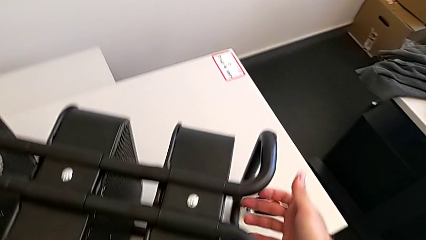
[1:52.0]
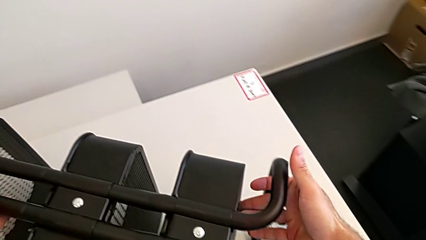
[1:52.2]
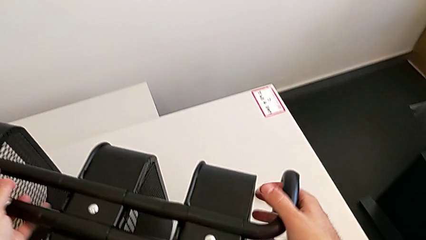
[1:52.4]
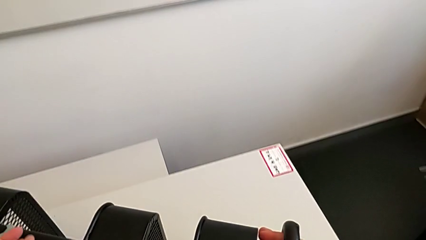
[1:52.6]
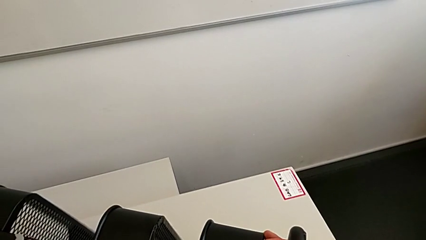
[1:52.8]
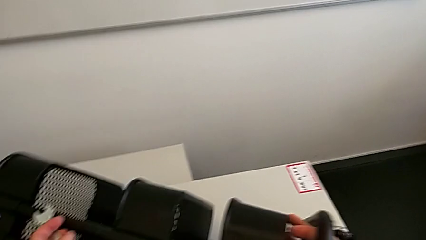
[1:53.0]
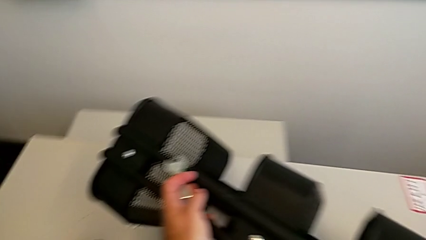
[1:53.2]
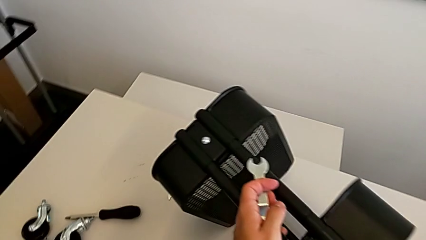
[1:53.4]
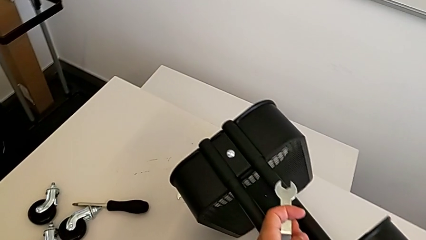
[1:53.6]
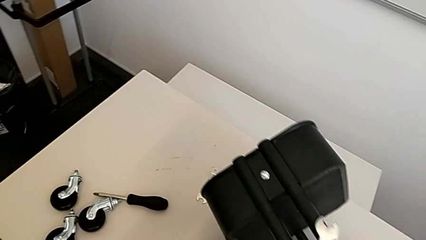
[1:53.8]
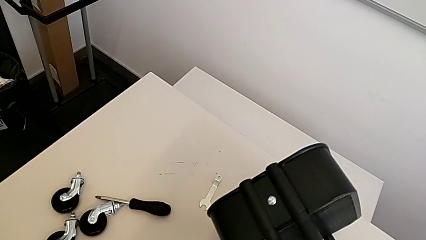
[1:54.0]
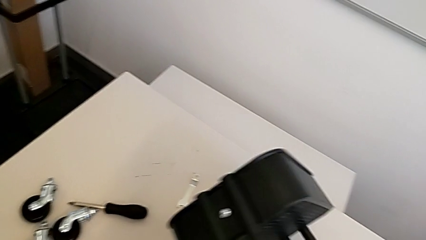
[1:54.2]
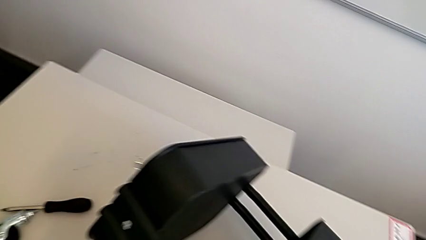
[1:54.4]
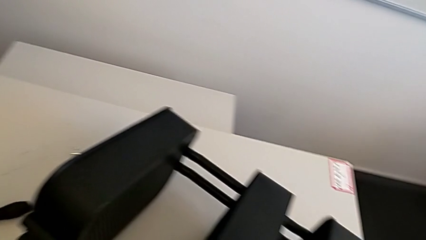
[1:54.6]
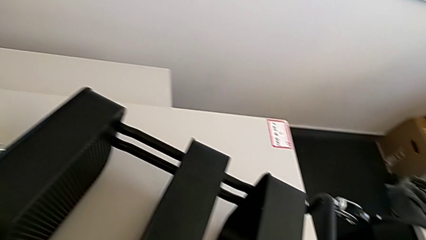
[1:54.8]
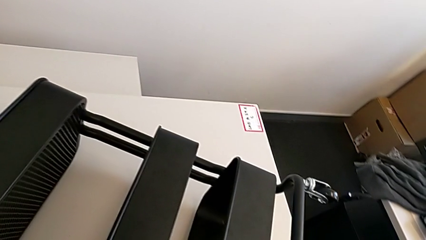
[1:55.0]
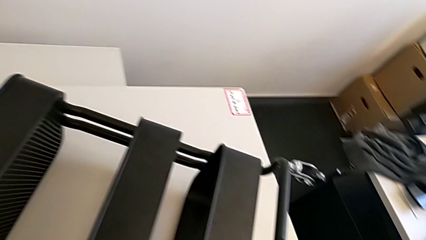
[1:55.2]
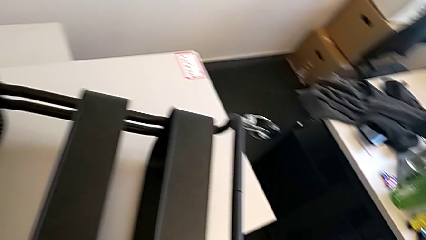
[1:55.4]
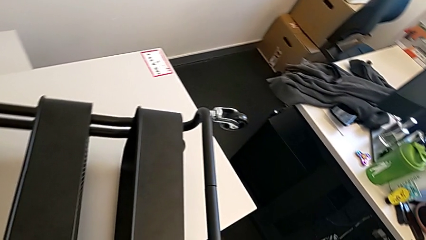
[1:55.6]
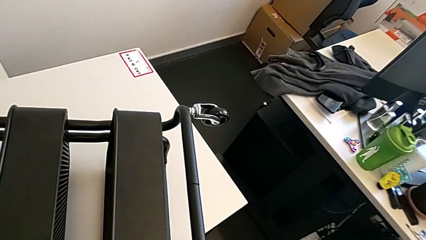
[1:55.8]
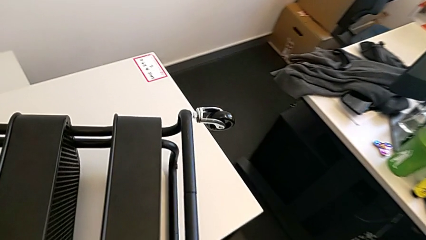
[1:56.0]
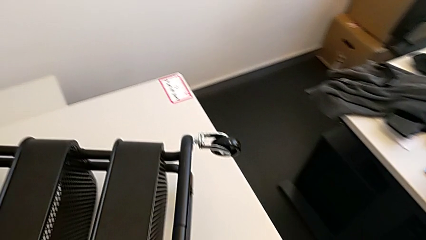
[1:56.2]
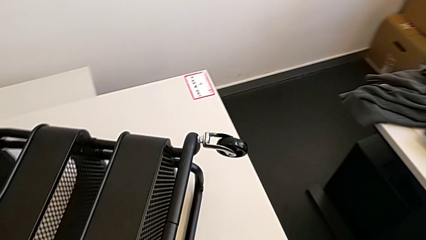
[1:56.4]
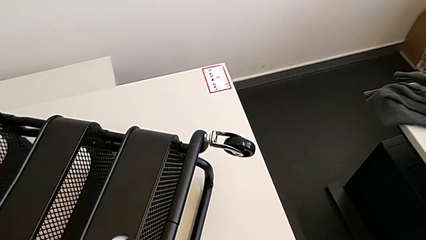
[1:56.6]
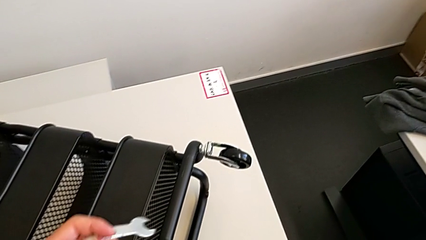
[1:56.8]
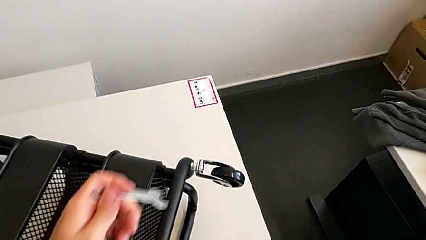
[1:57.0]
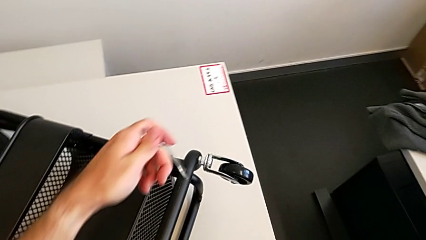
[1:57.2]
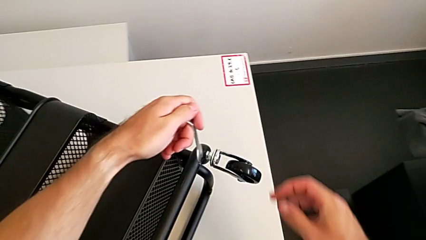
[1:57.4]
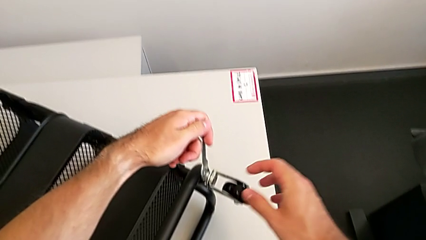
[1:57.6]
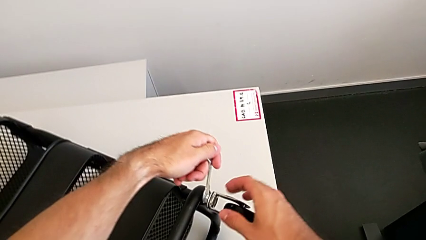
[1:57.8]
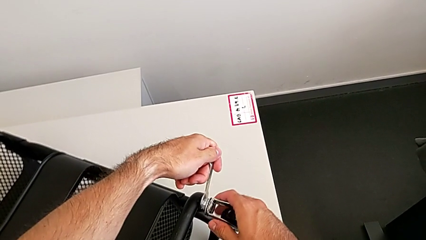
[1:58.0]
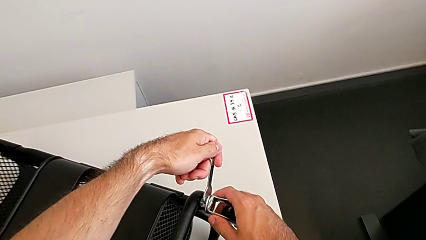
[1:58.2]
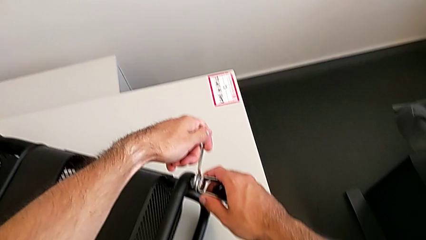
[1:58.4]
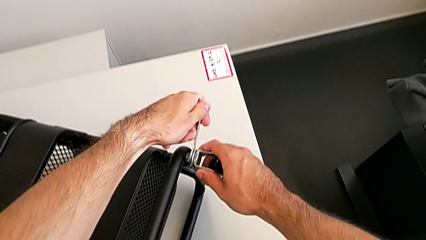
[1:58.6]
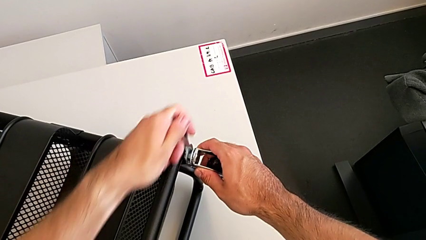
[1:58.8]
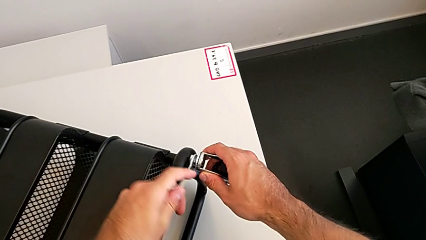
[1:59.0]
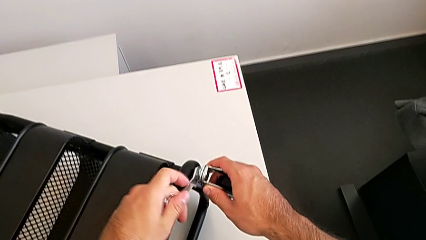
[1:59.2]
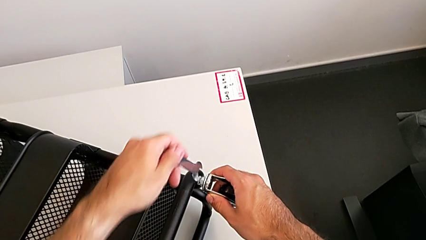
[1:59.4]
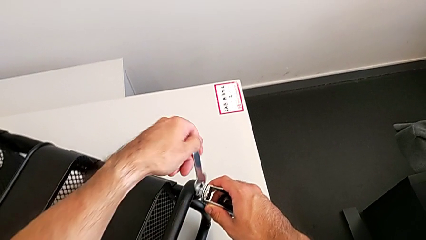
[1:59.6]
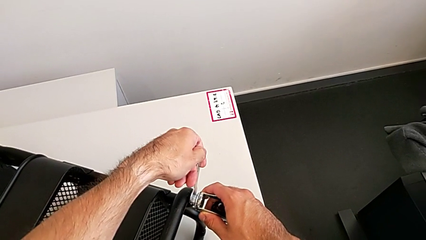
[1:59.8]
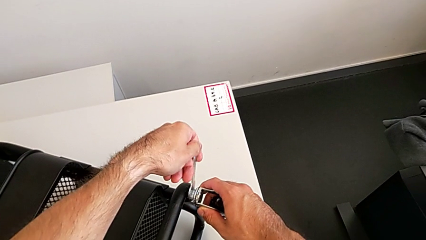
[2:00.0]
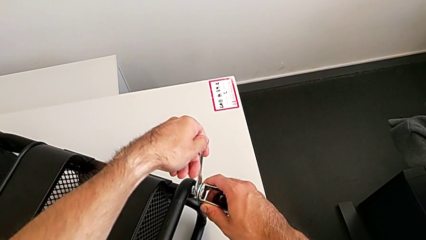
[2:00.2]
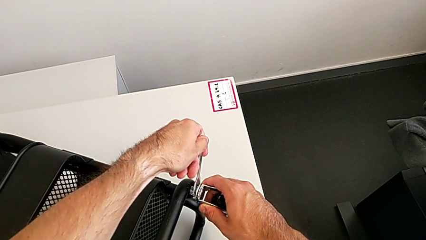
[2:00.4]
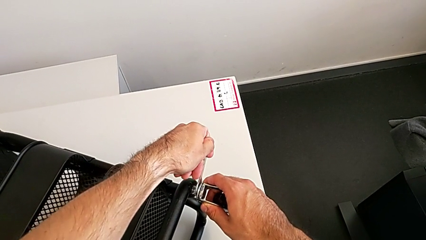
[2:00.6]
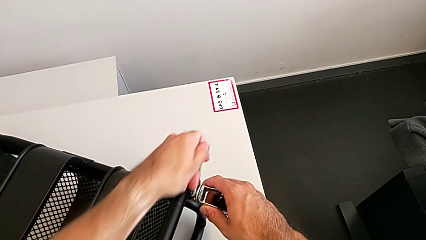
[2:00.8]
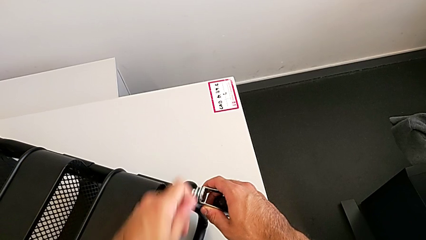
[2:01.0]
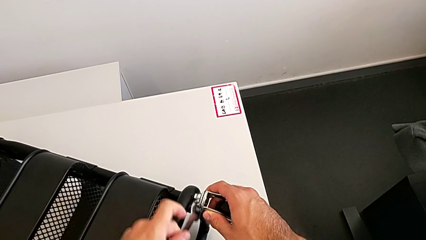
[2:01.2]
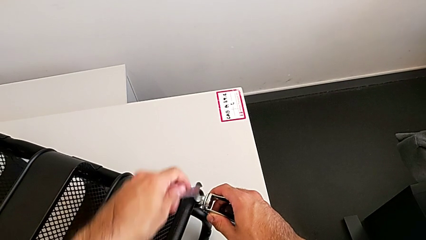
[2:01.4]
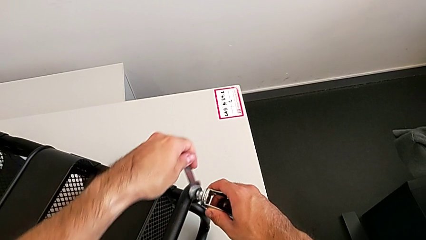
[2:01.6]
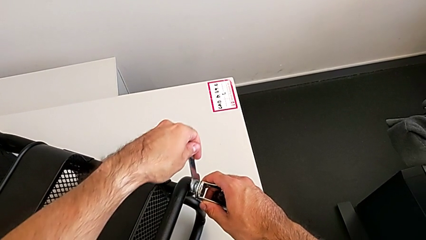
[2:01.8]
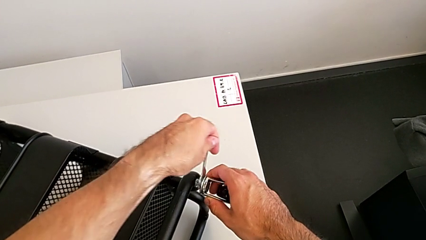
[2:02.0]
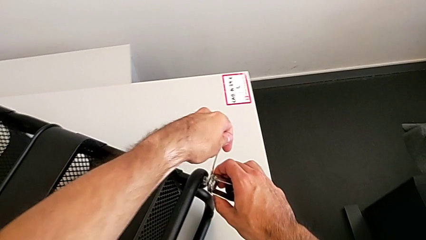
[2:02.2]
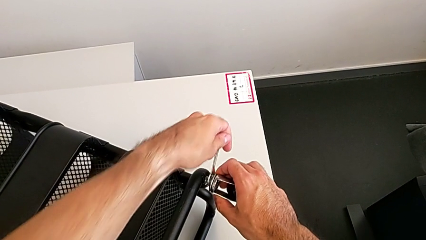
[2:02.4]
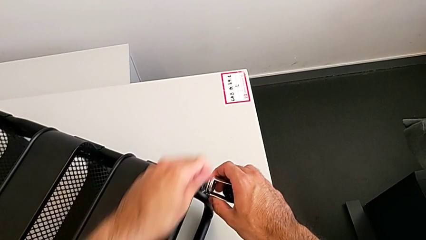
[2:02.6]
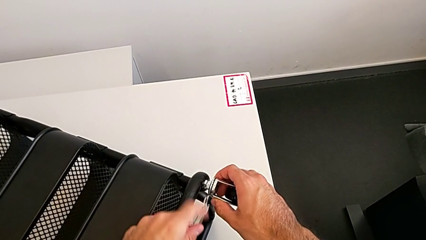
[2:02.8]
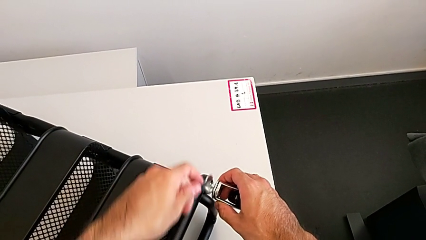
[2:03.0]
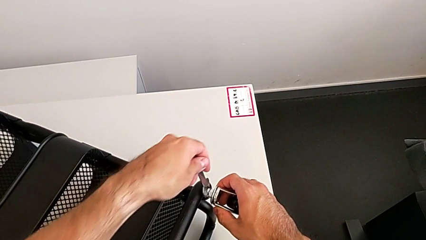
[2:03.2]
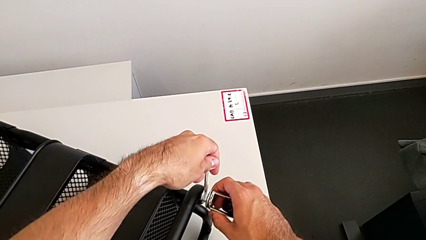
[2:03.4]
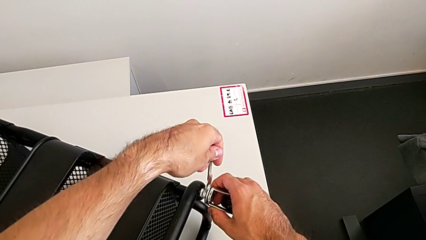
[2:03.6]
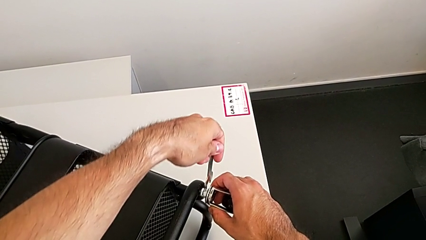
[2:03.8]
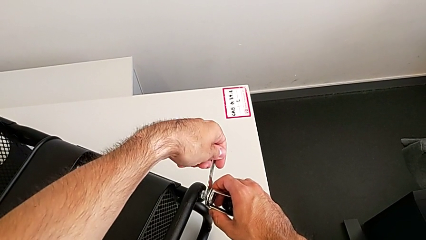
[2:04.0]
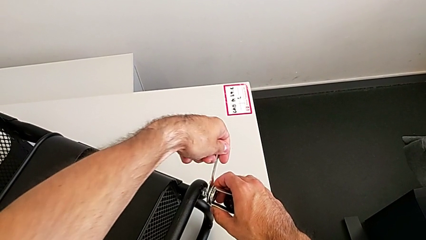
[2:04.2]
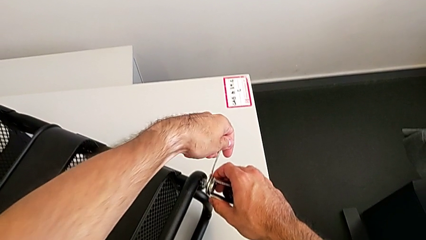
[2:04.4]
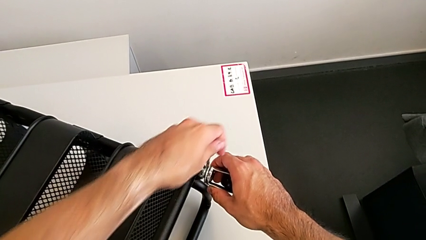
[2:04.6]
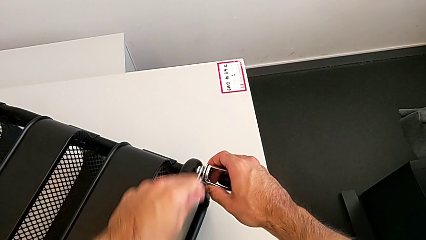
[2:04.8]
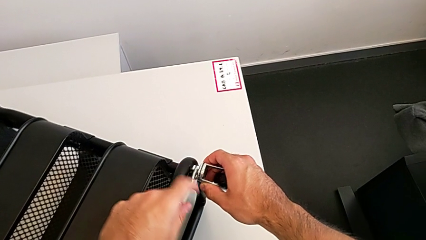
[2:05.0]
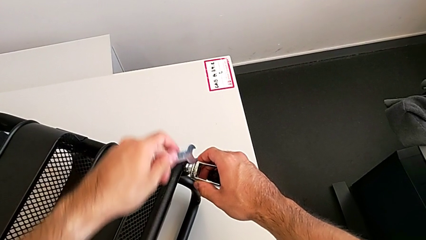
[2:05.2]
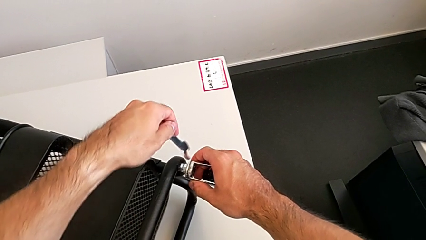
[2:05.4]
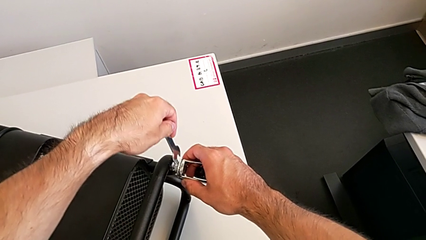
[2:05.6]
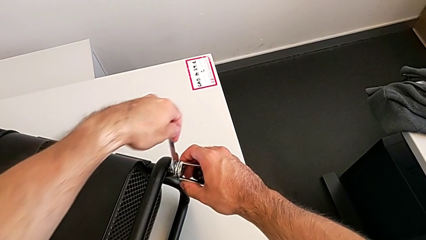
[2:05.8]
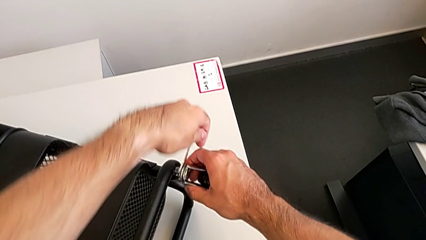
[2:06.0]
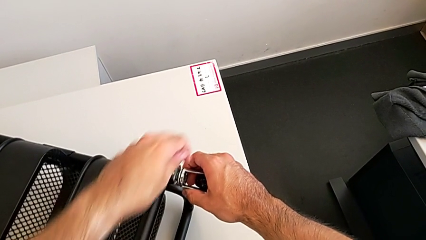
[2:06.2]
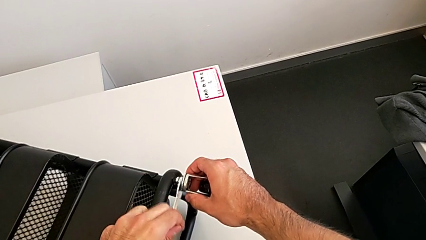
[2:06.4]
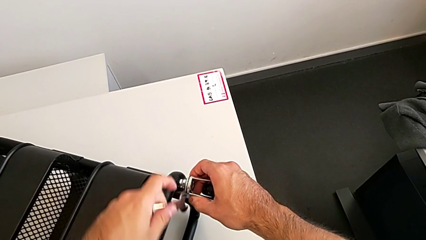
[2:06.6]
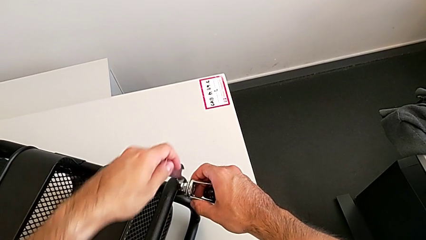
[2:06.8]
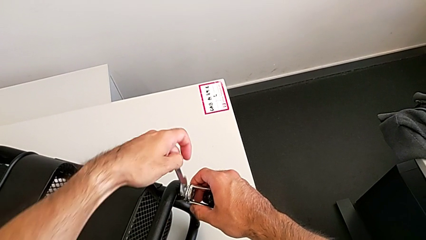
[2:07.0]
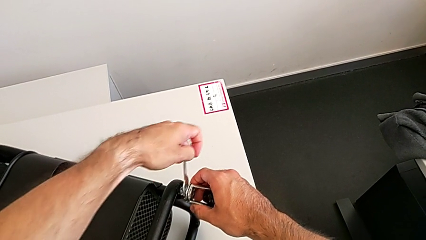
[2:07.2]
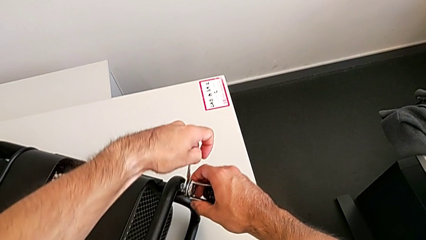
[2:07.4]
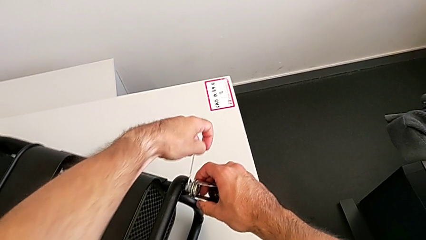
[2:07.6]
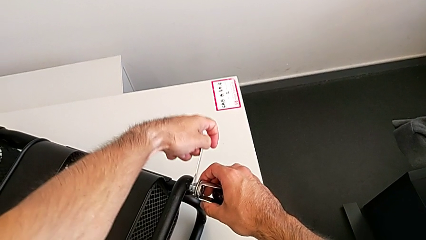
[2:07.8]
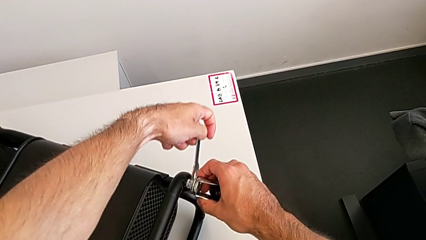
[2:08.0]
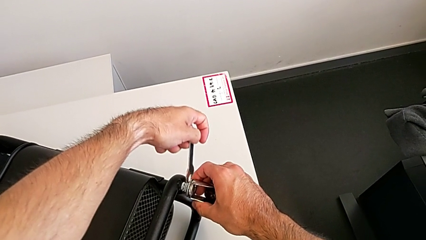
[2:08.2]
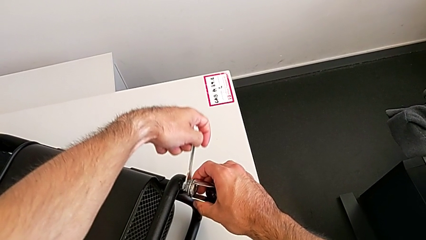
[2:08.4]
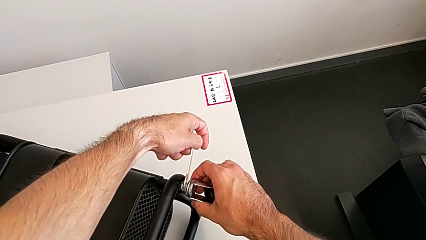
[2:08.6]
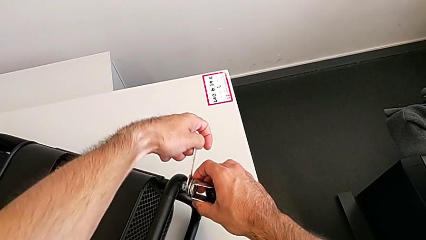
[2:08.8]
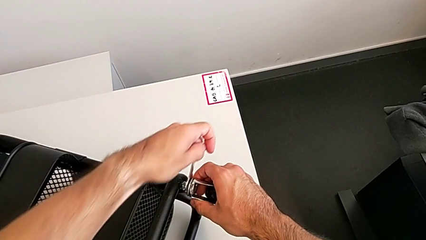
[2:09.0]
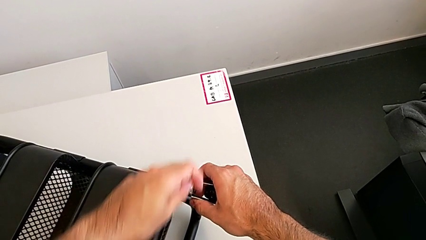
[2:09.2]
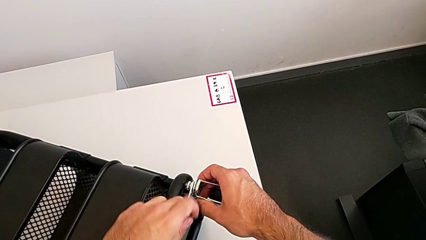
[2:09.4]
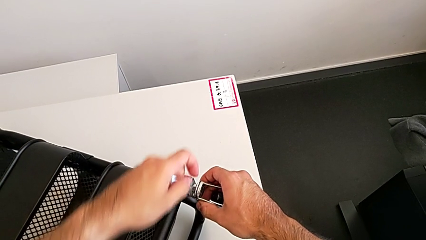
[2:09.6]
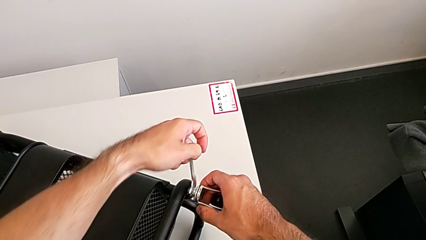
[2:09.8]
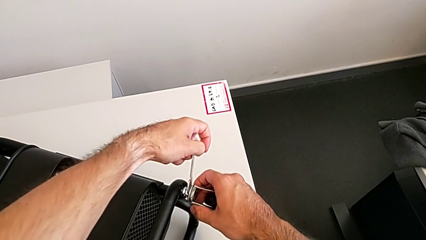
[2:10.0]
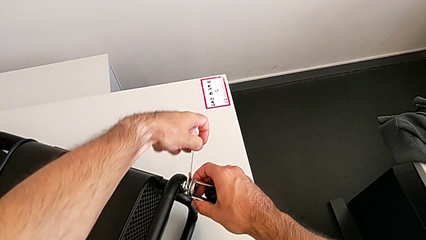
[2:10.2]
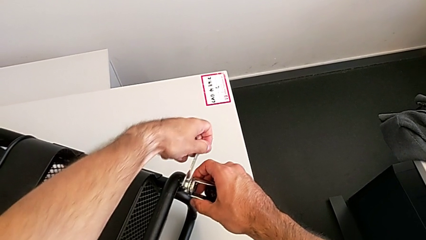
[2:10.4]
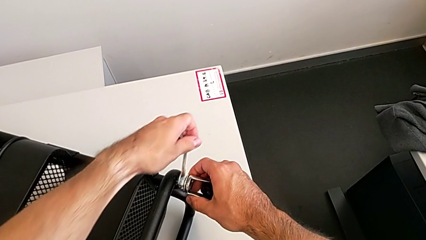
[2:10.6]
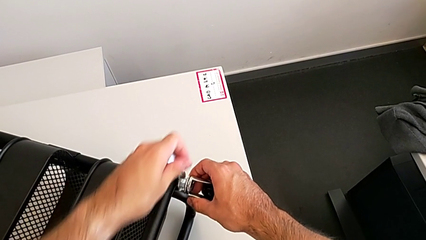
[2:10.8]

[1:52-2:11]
The camera wearer is disassembling the fourth wheel. They rotate the utility cart, approach the fourth wheel and begin to unscrew it.
